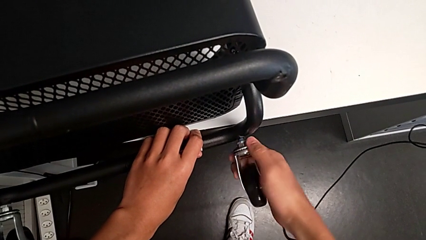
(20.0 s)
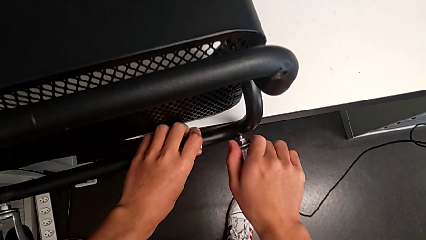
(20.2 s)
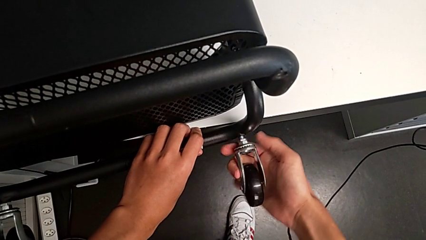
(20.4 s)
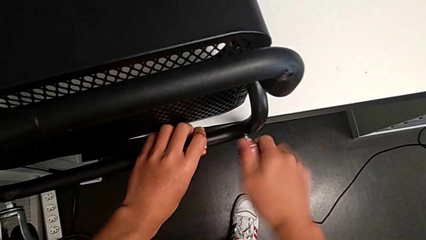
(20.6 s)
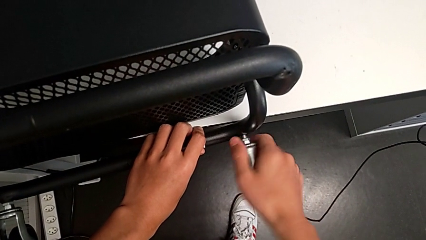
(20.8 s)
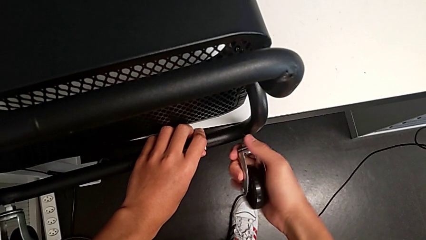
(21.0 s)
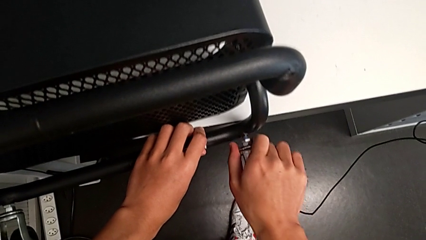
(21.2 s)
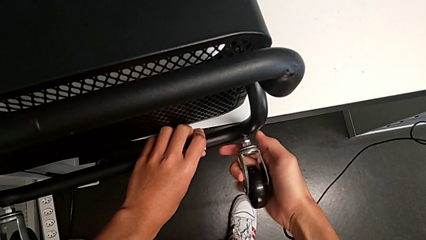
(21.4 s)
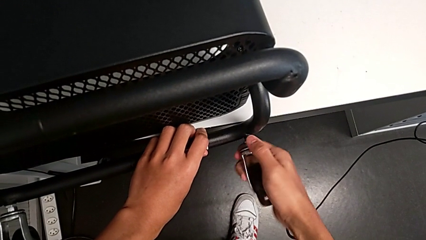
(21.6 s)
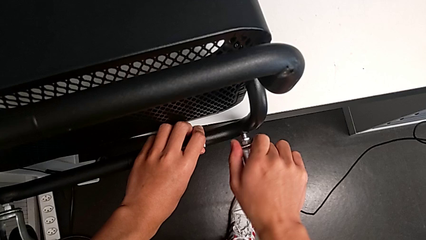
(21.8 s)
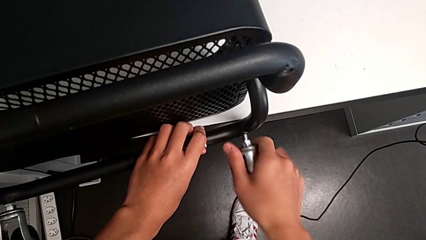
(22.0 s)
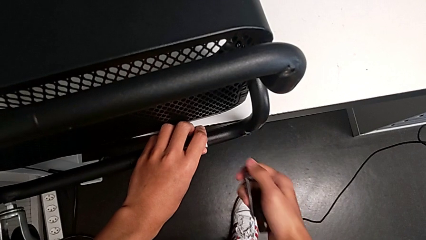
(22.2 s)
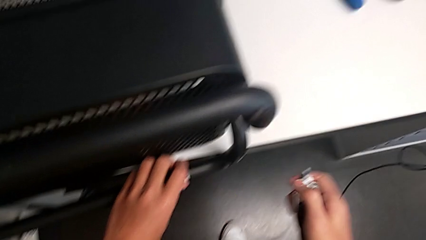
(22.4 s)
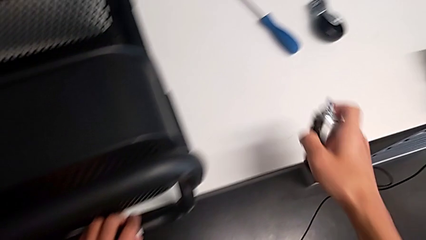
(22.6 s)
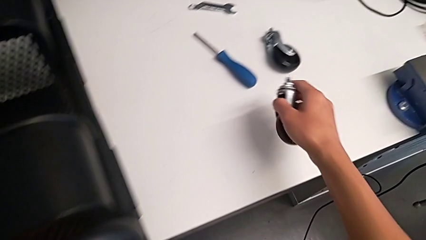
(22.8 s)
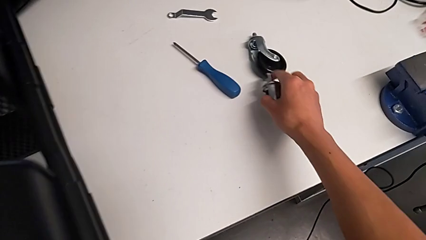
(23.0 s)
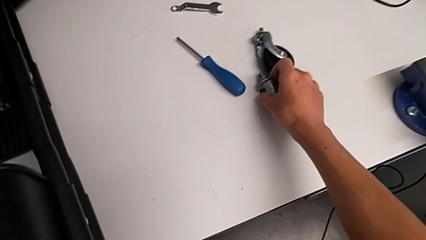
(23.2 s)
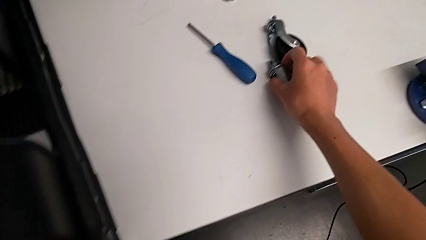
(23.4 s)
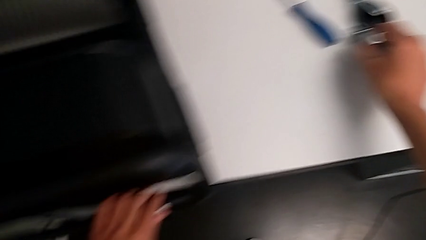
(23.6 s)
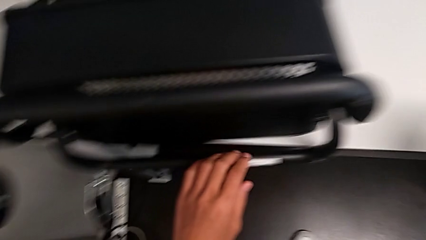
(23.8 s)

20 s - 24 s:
The camera wearer is disassembling the wheels on the right. They disassemble the second wheel and place it.

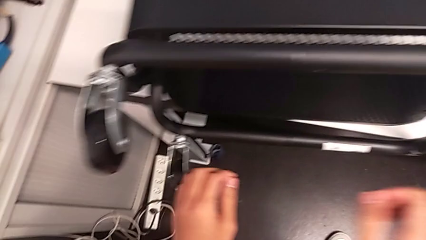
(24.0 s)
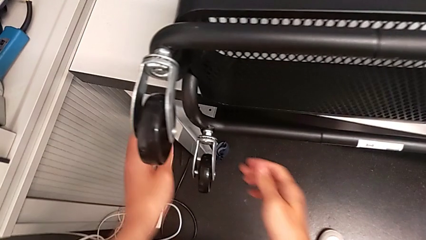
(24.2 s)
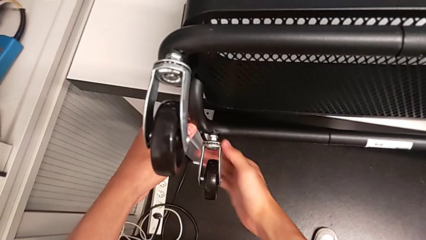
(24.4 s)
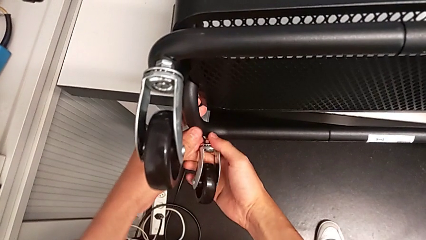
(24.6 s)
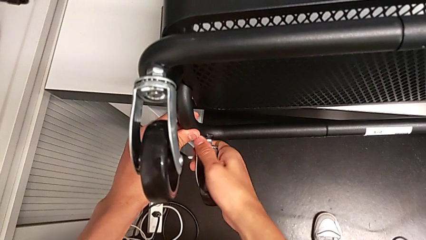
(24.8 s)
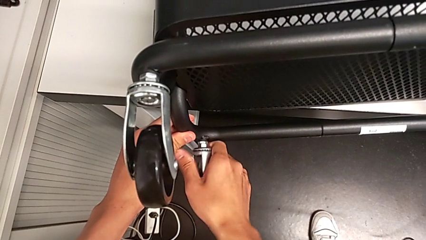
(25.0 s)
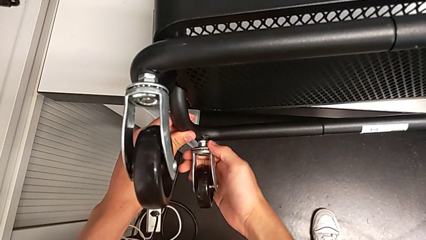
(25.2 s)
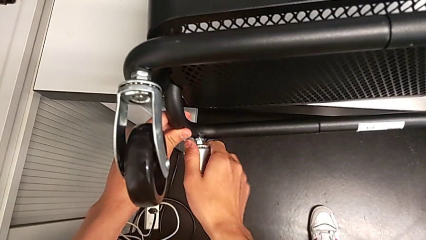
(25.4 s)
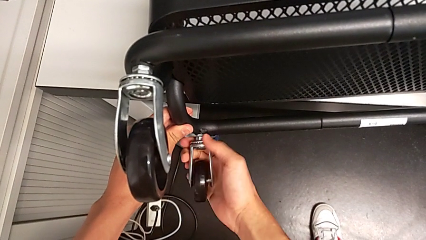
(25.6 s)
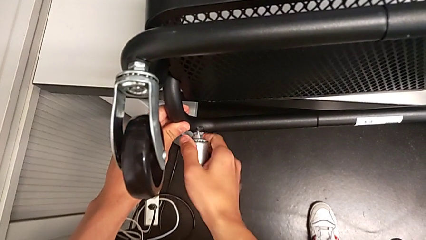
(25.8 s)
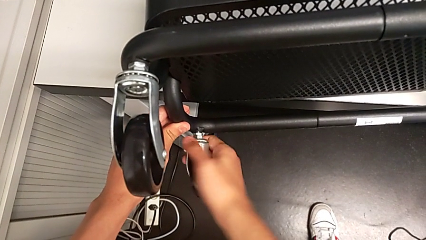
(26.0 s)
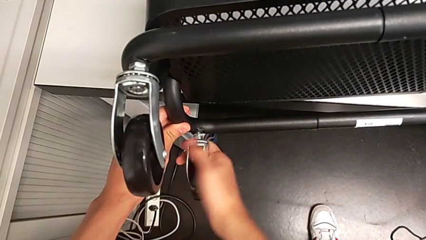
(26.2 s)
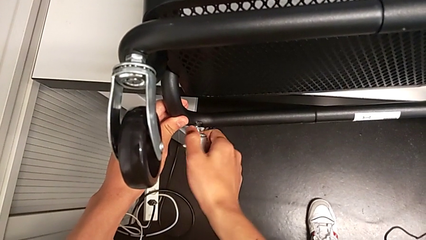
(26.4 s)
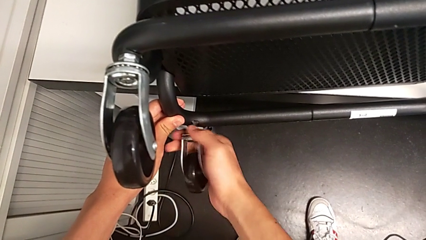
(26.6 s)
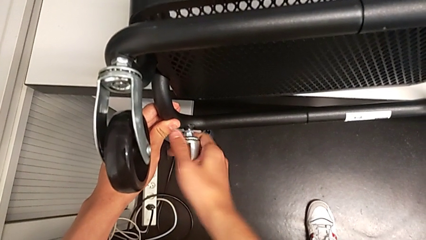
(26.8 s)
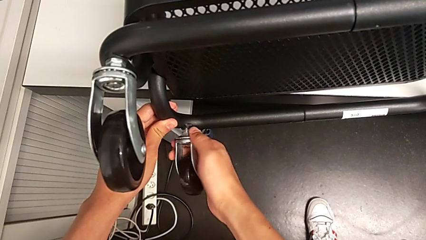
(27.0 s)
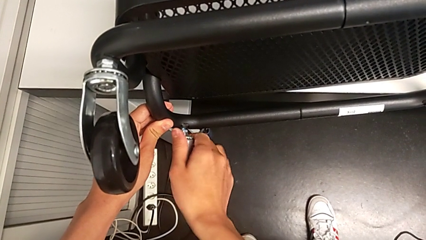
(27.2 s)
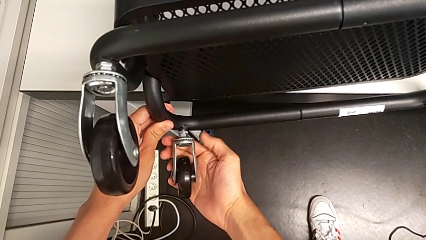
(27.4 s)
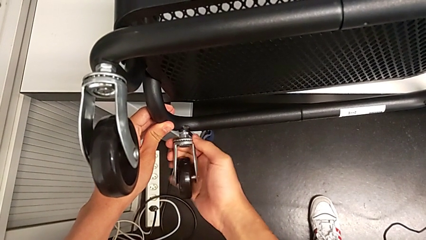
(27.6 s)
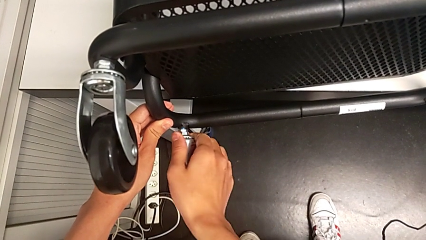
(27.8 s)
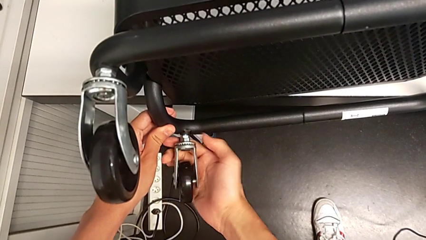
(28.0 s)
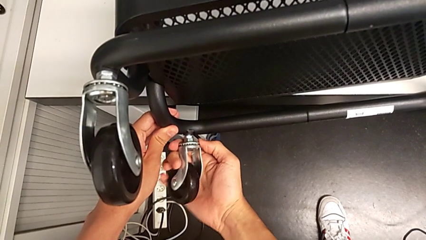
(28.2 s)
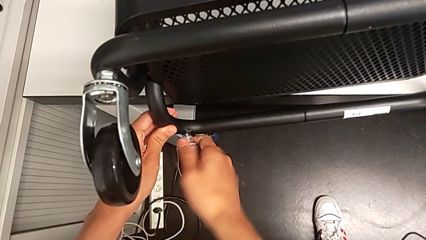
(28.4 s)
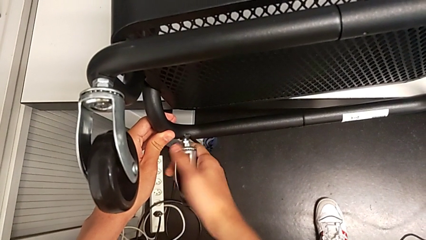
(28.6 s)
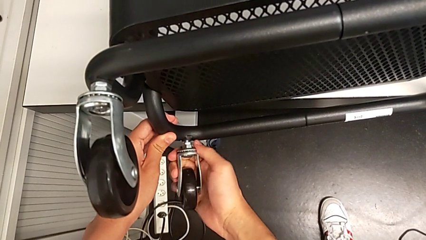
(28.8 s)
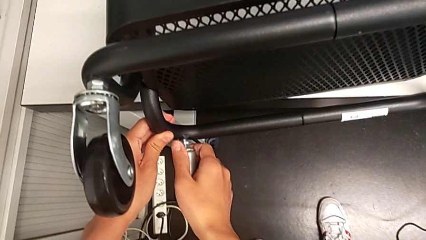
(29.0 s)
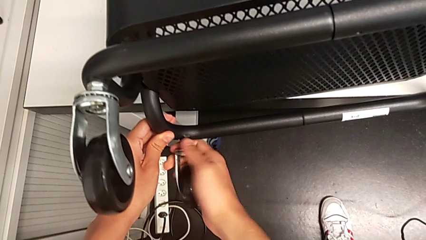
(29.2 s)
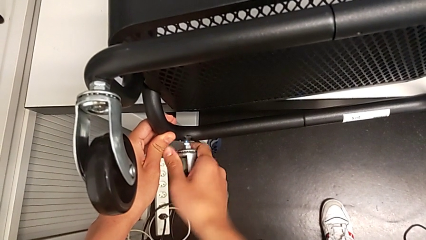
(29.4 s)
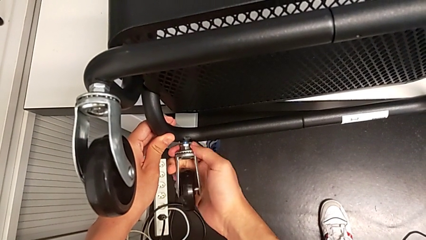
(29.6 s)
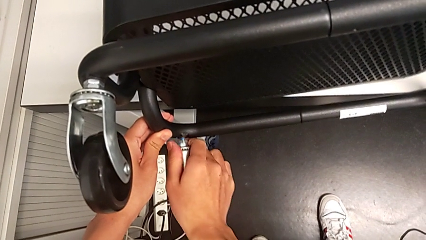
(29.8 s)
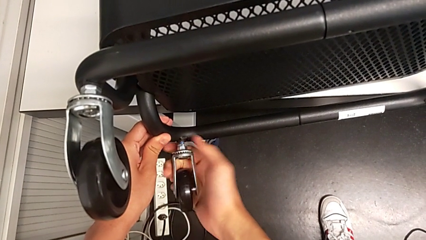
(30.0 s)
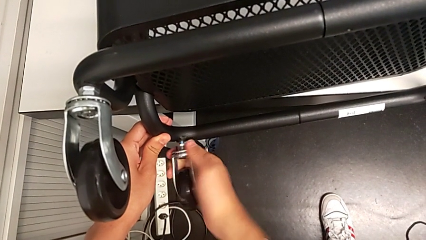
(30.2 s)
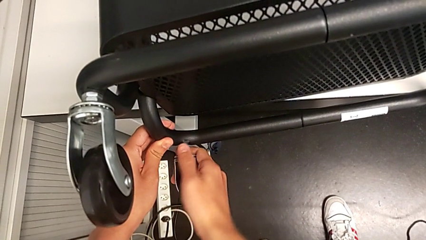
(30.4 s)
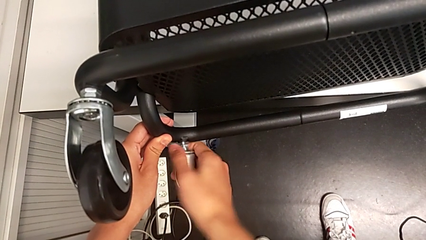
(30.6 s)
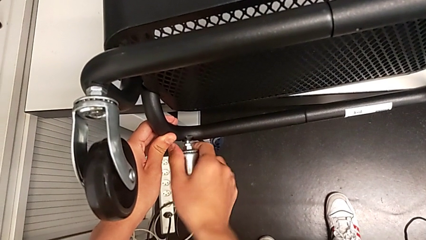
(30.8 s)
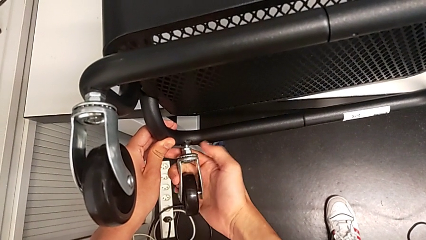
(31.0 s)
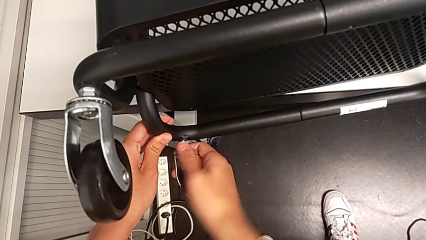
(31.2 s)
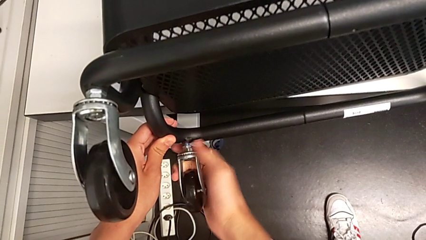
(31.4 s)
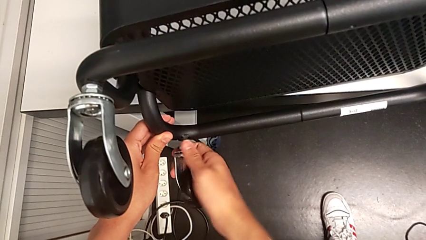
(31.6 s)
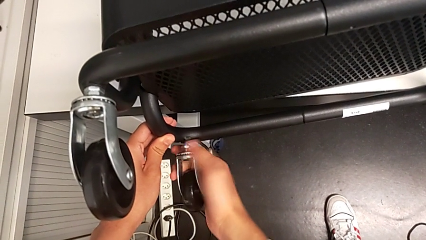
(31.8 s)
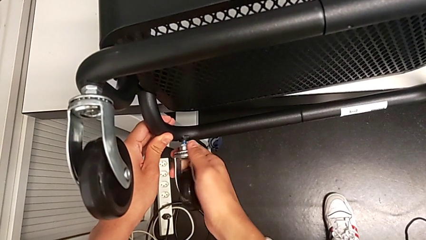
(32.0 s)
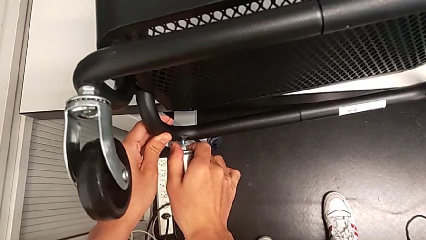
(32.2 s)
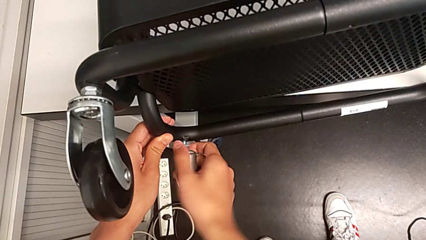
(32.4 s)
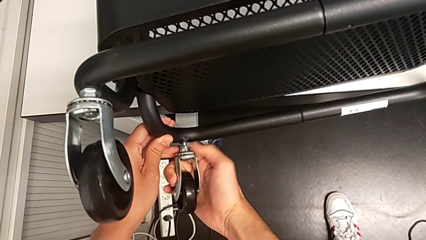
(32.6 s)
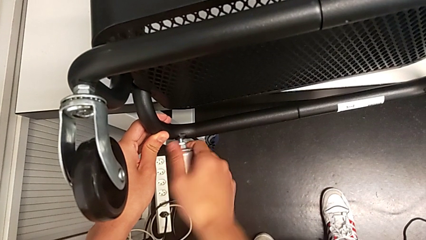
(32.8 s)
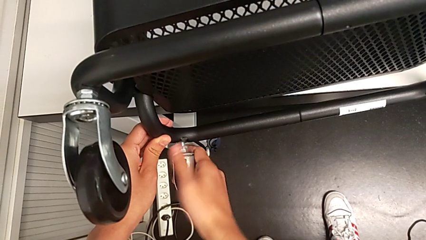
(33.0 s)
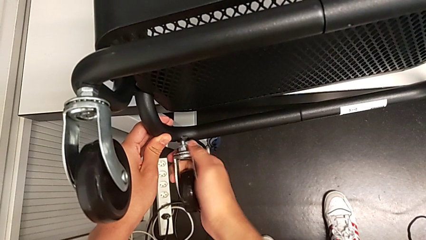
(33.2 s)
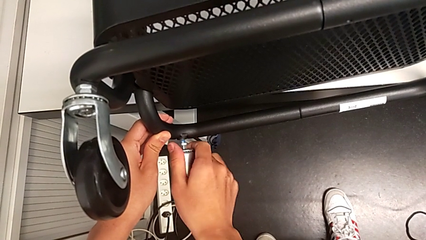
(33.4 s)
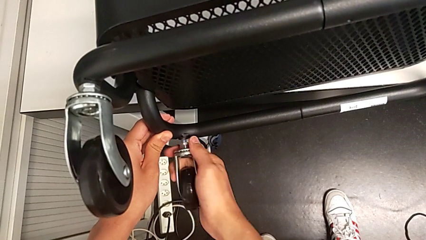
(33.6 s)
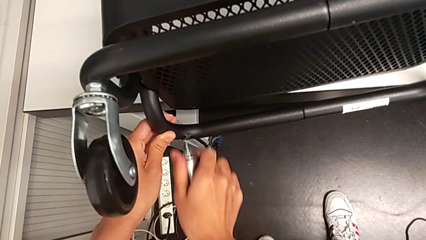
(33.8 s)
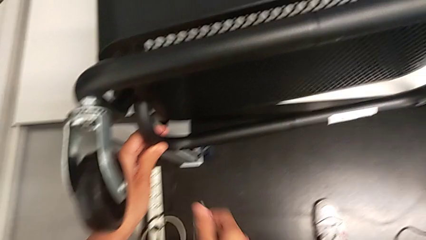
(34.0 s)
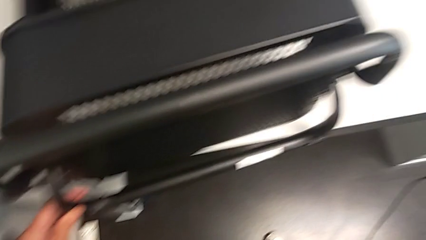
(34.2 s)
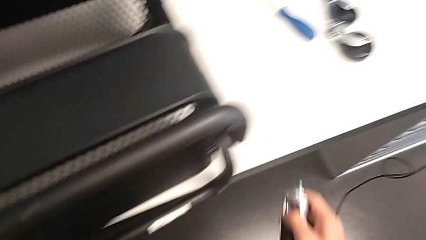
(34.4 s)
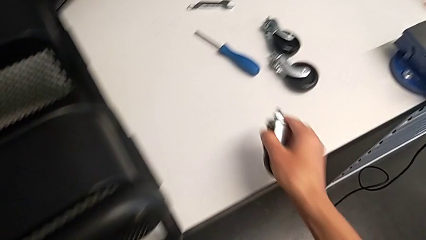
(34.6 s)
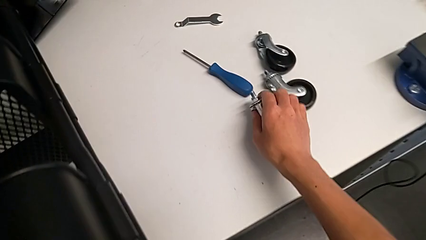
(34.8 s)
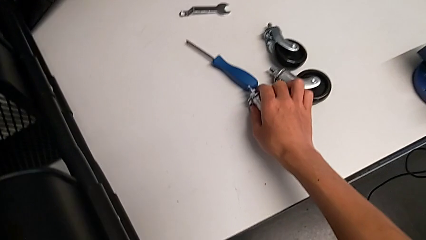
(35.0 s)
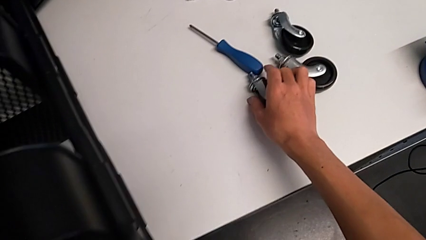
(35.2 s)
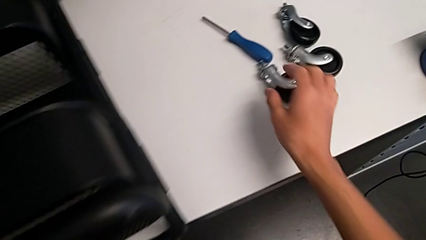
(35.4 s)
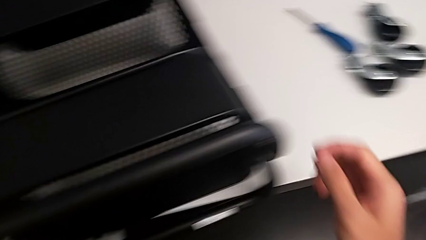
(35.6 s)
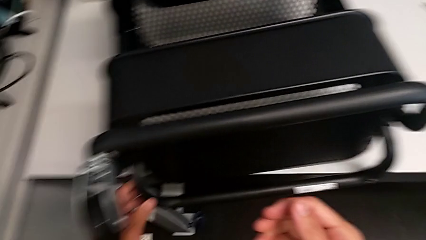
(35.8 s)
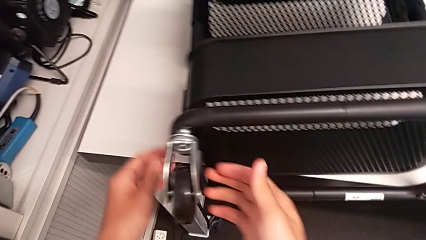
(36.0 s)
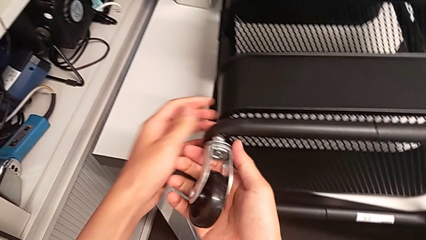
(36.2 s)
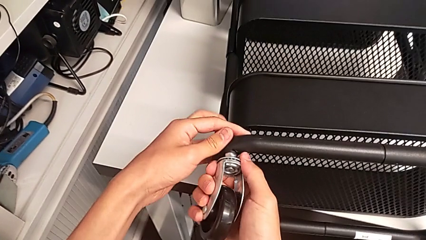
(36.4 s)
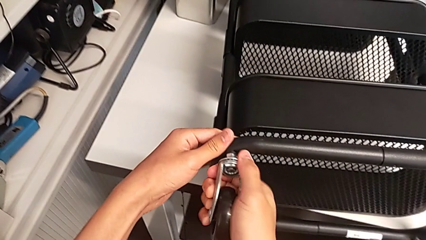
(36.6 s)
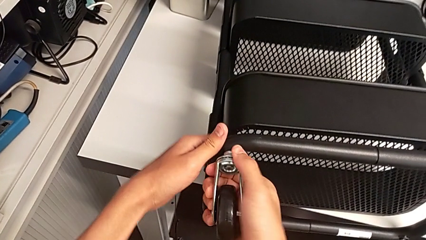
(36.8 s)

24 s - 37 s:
The camera wearer is disassembling the left wheels. They grab the third wheel, unscrew the second wheel, disassemble the third wheel, place the third wheel and grab the fourth wheel.
